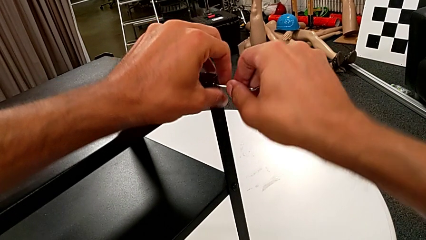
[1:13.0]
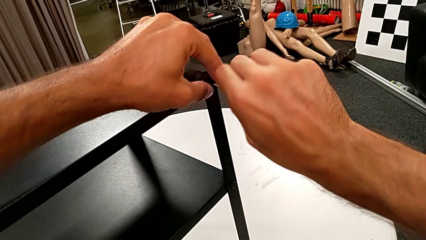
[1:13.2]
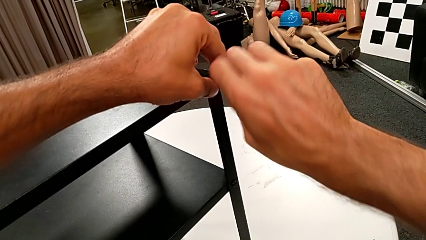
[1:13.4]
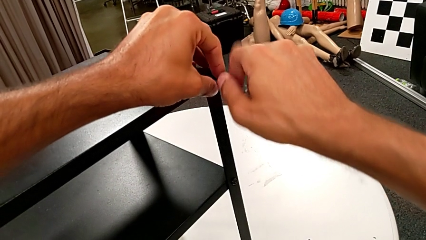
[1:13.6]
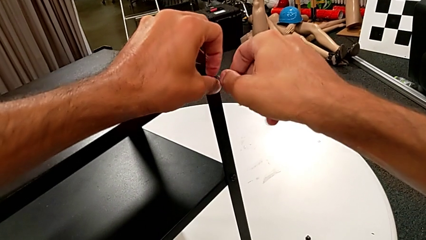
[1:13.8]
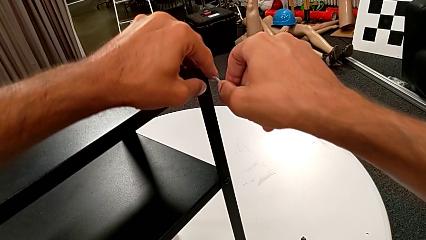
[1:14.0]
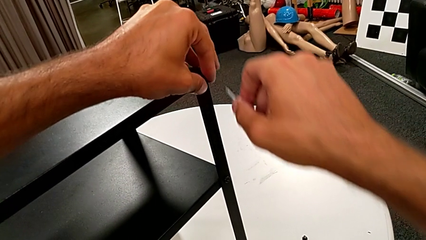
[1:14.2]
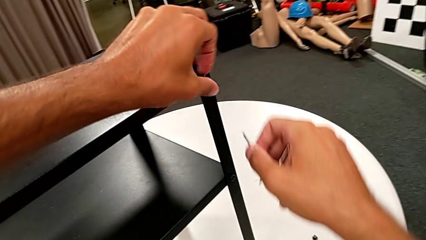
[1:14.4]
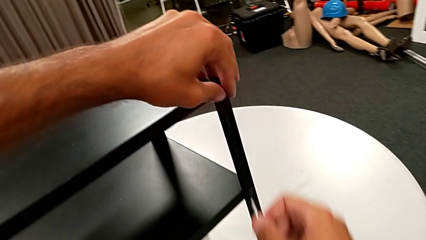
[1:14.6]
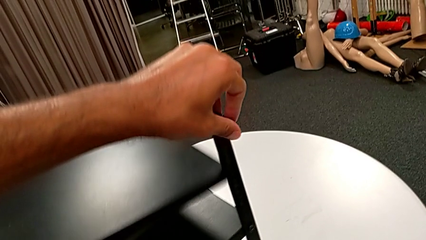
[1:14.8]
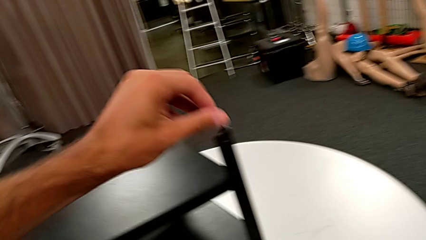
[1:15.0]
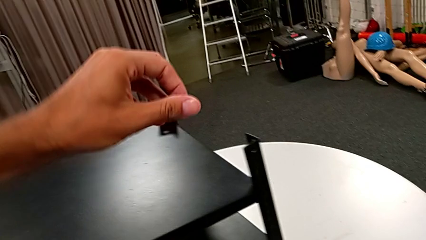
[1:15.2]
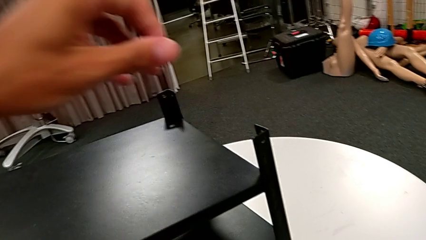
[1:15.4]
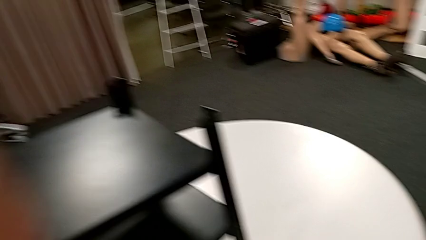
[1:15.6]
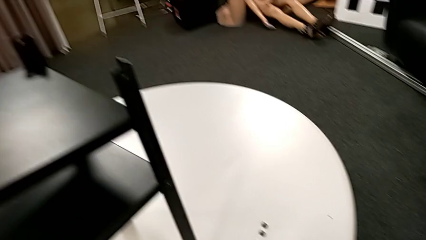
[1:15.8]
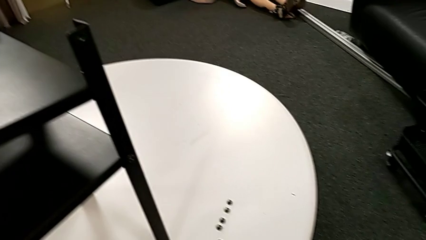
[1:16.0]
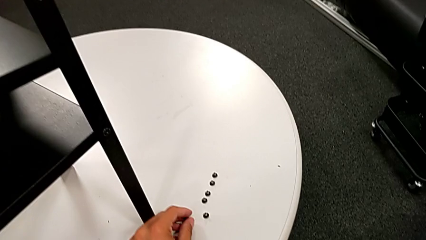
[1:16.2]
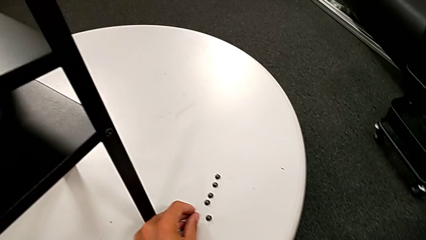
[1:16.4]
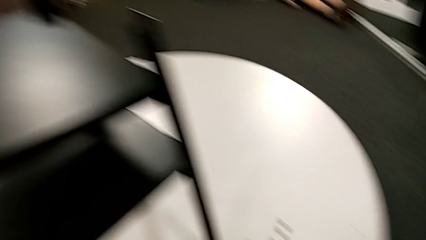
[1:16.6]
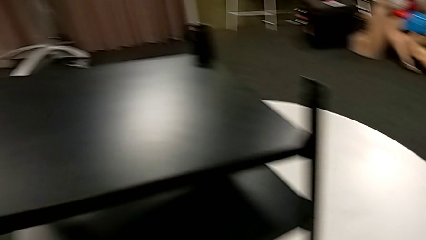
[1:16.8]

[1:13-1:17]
The camera wearer is unscrewing the third leg from the table. They unscrew the hex socket head with the left hand, disassemble it and place it.

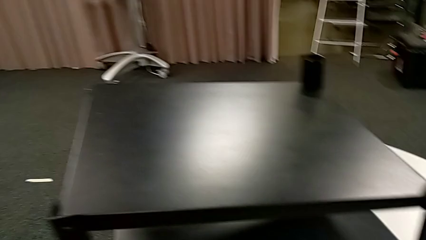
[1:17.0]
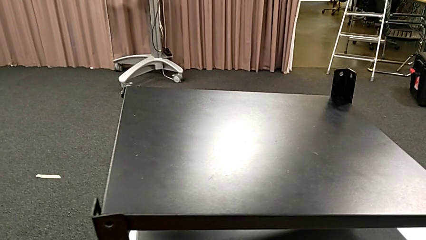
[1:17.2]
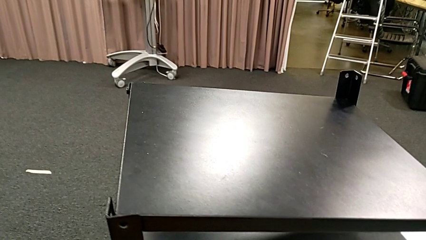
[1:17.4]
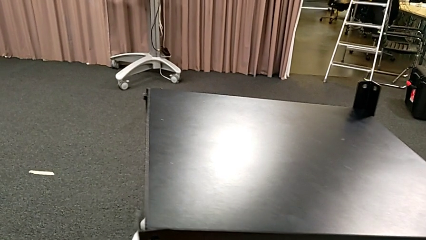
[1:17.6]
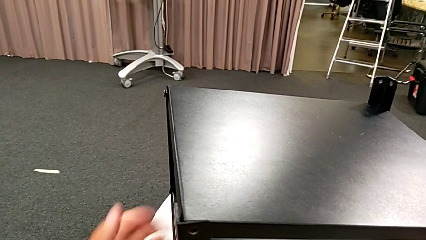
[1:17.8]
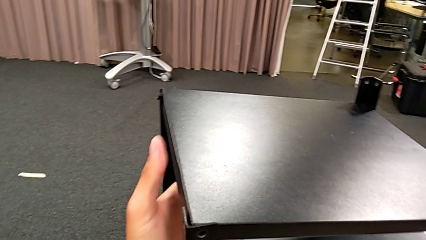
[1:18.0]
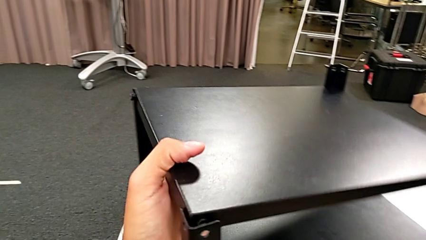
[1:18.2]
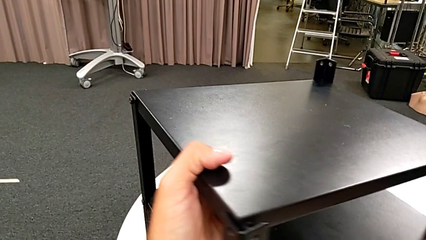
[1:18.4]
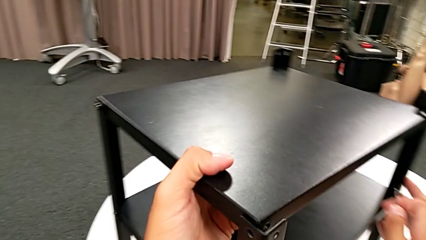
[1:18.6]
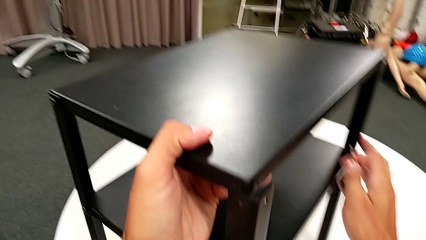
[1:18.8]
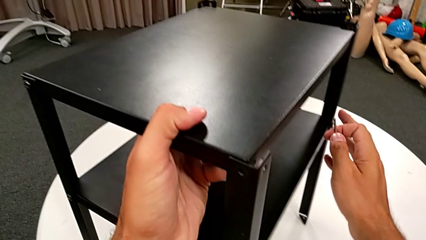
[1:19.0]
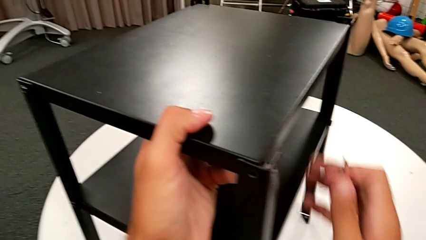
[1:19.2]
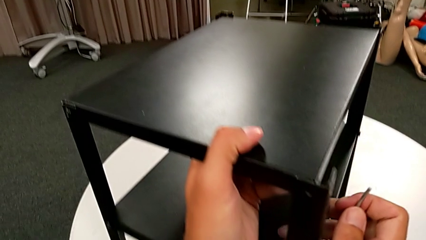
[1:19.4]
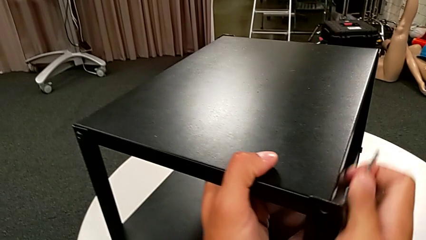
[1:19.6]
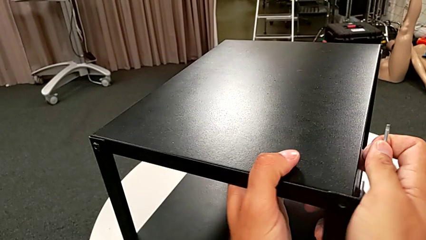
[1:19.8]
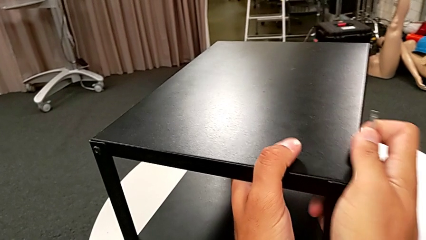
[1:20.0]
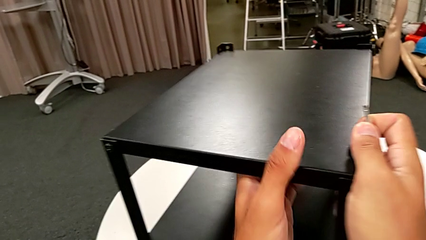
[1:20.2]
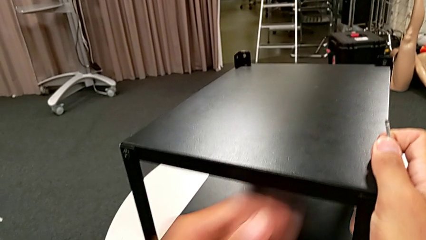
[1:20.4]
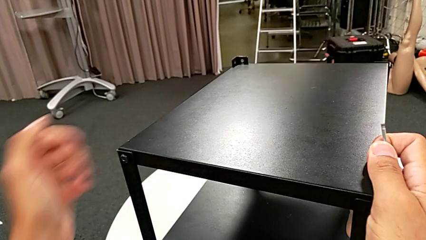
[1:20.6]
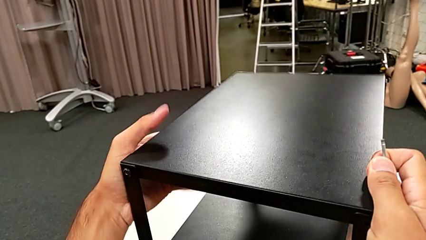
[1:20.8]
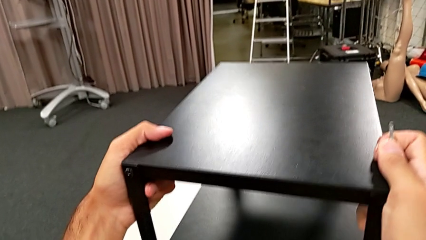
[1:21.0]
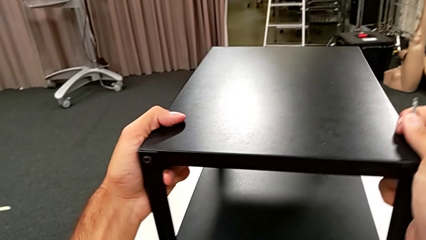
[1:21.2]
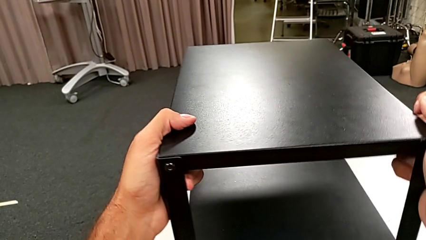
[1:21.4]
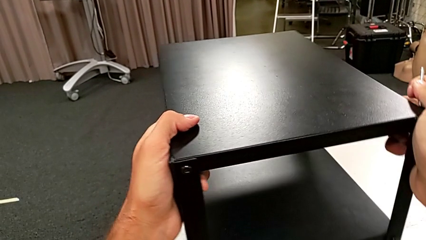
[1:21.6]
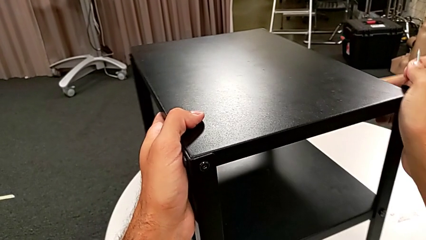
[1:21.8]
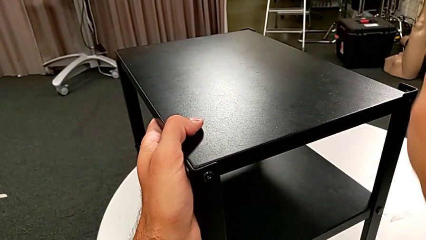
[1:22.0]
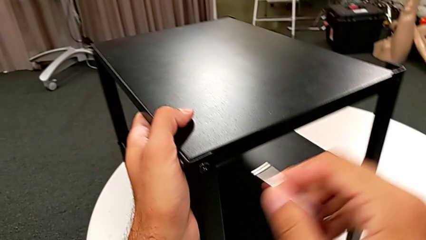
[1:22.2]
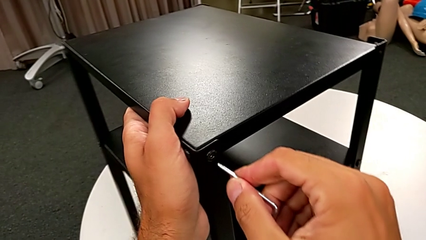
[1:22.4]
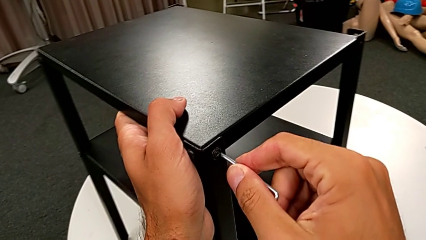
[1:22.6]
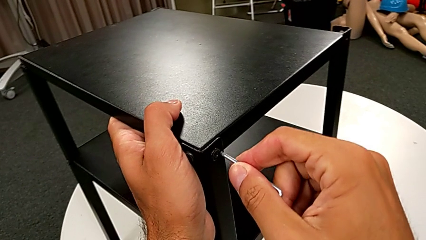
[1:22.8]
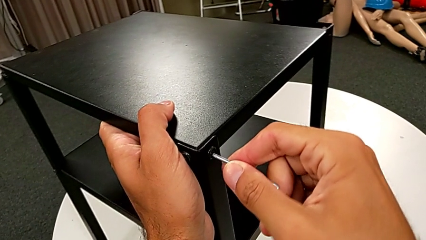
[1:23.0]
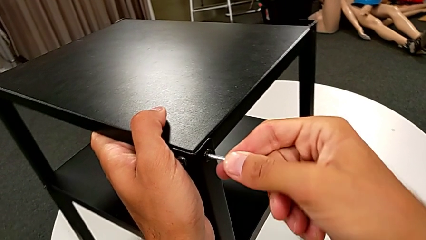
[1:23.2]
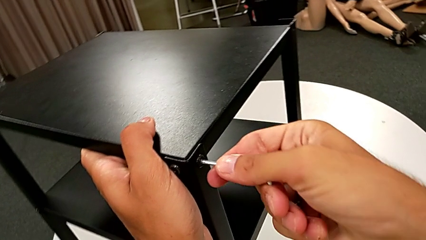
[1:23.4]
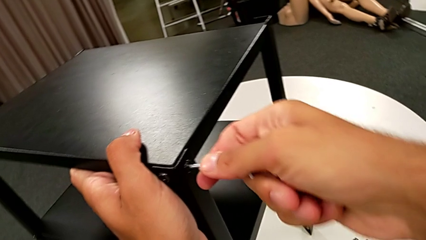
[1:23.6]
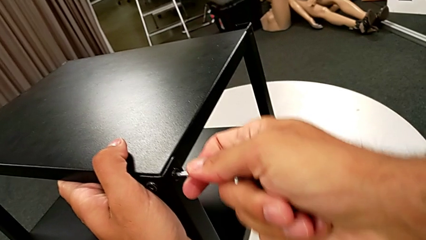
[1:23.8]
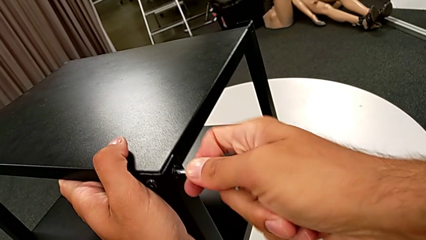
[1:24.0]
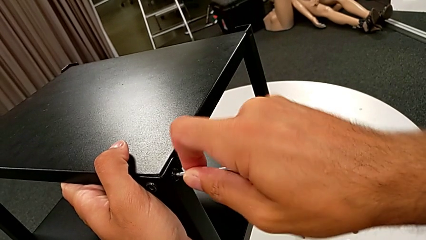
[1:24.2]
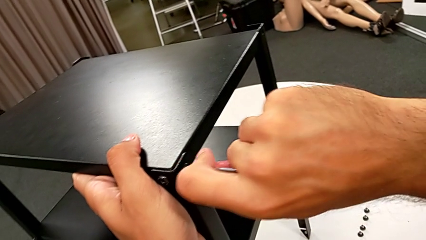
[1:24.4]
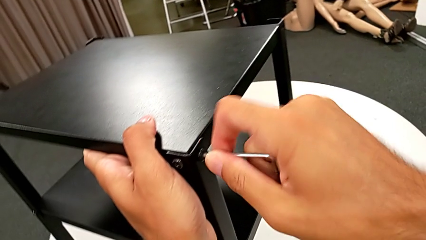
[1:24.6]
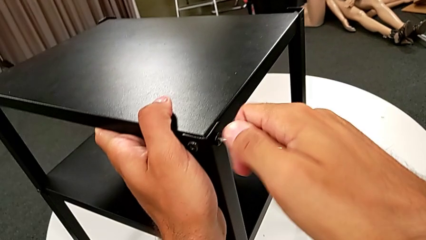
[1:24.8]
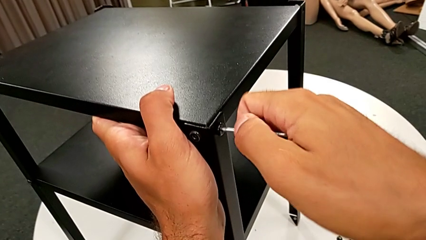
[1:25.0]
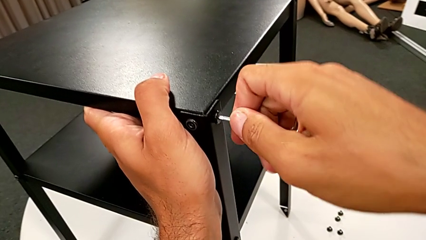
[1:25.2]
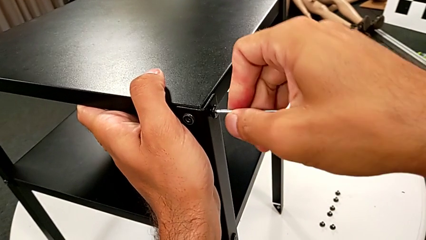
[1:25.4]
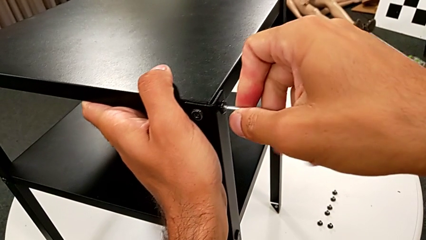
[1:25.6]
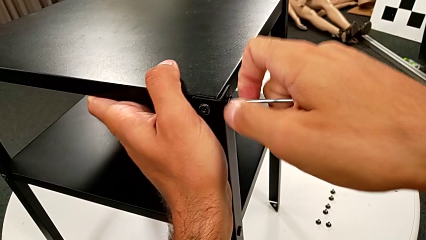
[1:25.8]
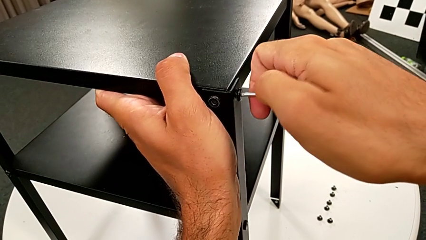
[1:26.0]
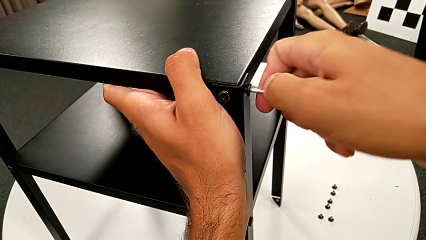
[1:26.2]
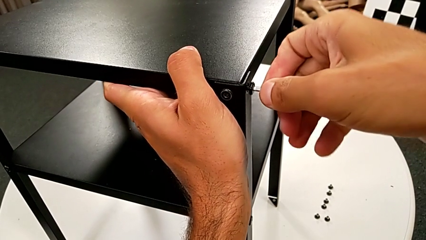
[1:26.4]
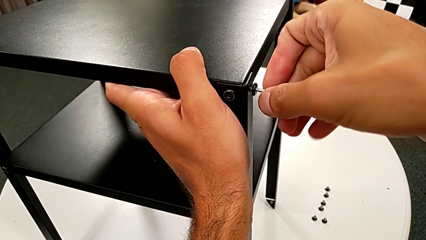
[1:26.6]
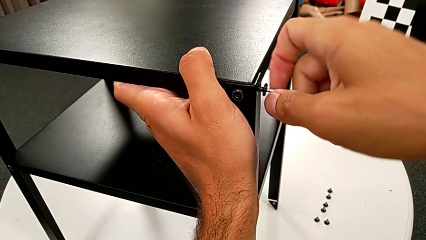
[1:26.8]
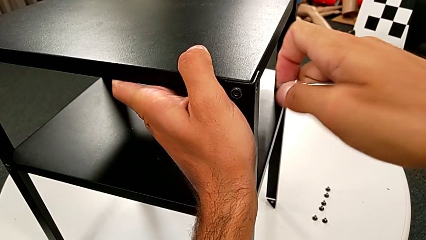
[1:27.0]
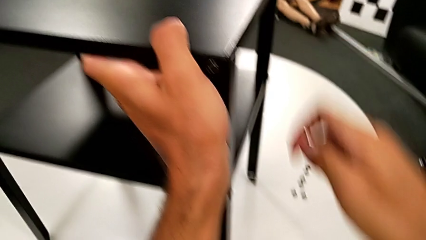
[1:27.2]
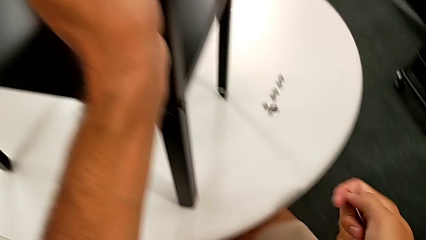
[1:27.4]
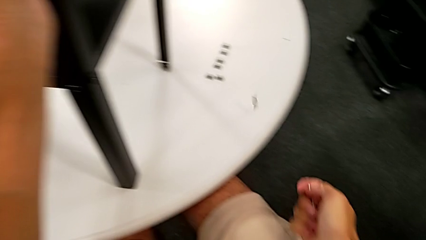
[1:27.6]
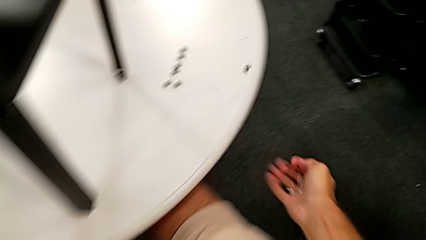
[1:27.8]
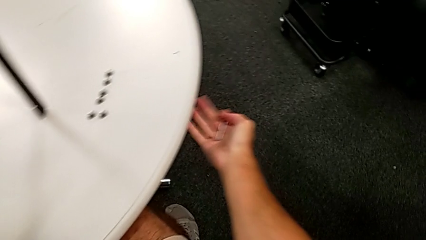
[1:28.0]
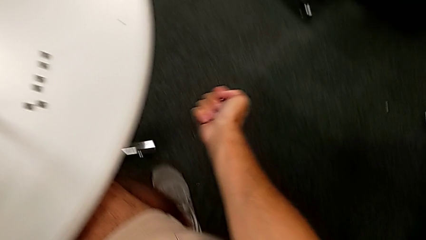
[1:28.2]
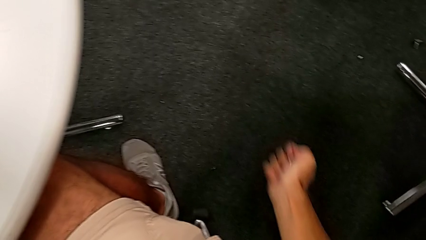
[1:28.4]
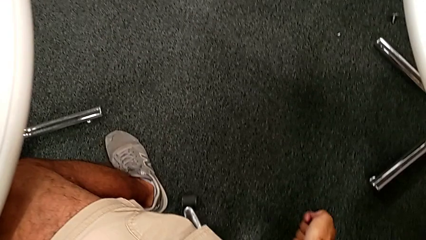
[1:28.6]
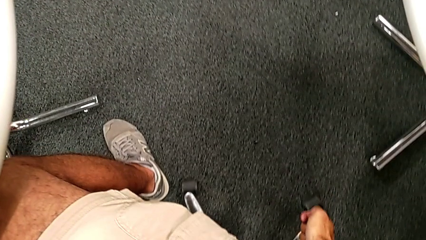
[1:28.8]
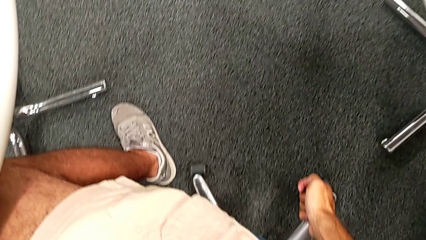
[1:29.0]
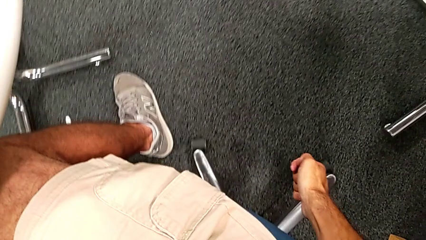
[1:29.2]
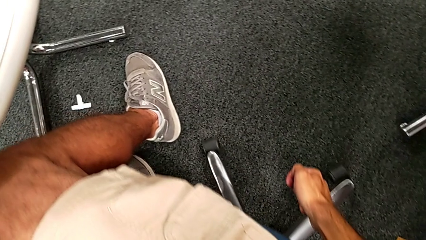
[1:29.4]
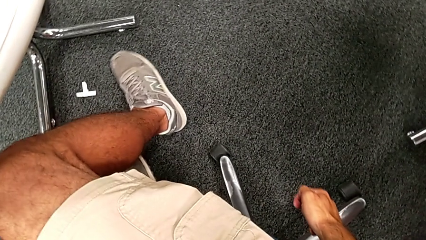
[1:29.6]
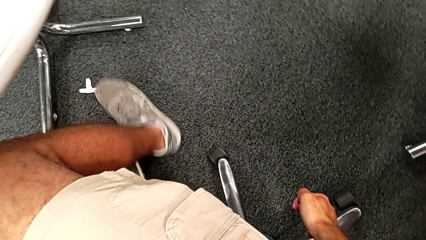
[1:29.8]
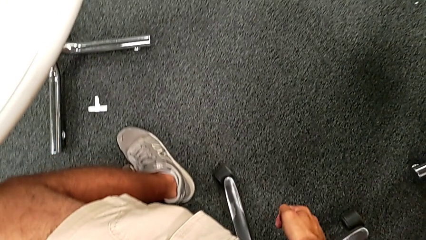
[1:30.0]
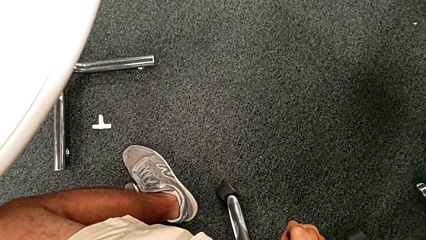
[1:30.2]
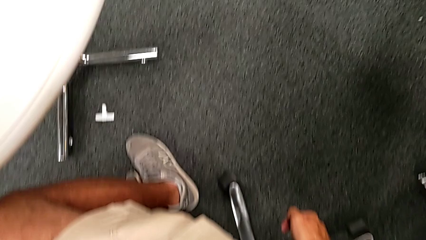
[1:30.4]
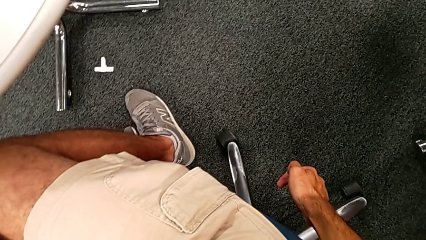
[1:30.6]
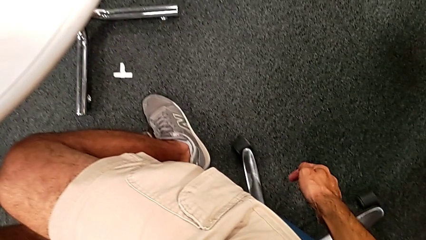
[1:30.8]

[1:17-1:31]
The camera wearer is unscrewing the fourth leg from the table and disassembling the upper tray. They approach the nightstand, rotate it, insert the Allen wrench, unscrew the hex socket head, withdraw the Allen wrench and wrongly drop the hex socket head.
